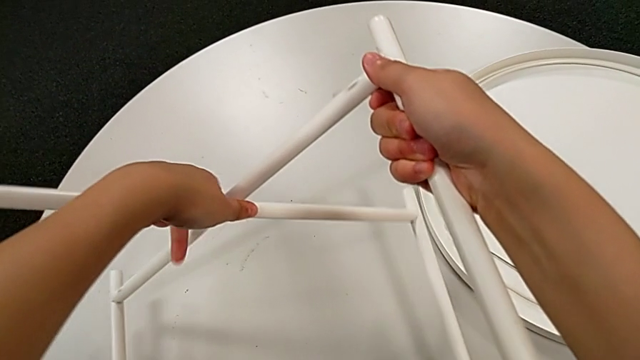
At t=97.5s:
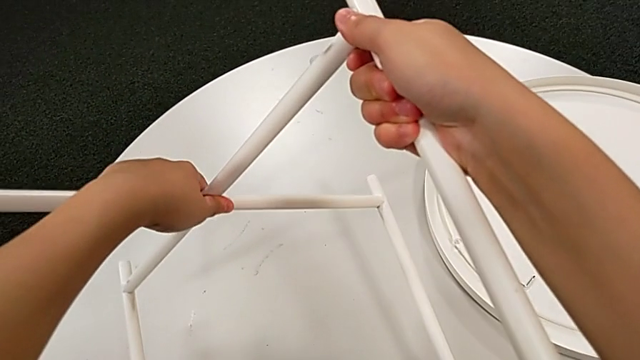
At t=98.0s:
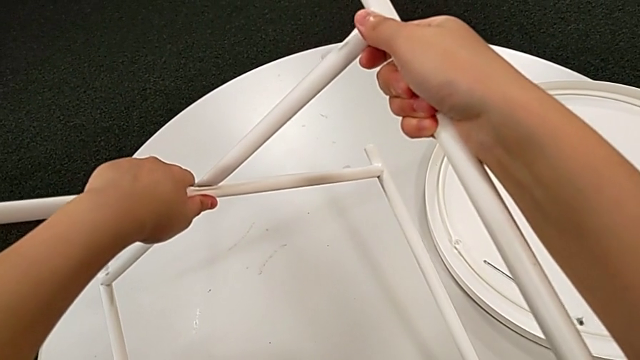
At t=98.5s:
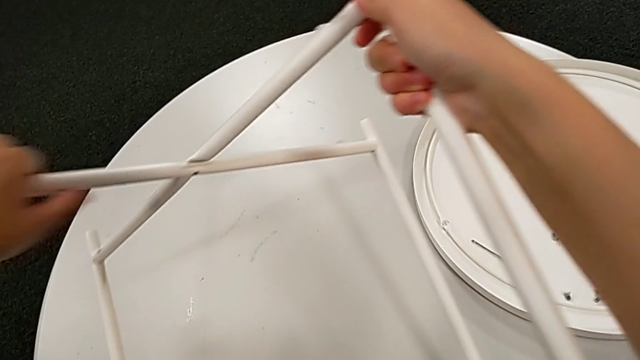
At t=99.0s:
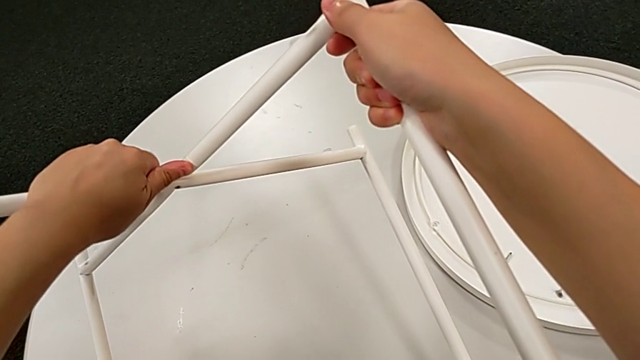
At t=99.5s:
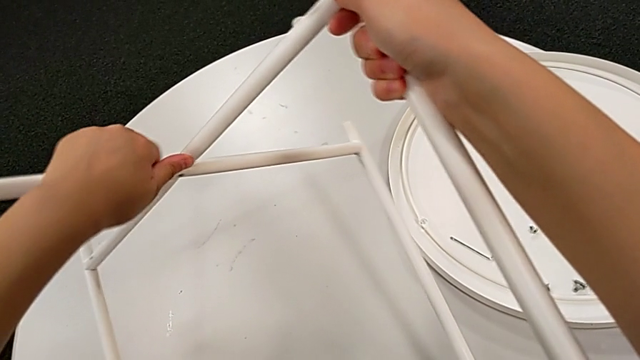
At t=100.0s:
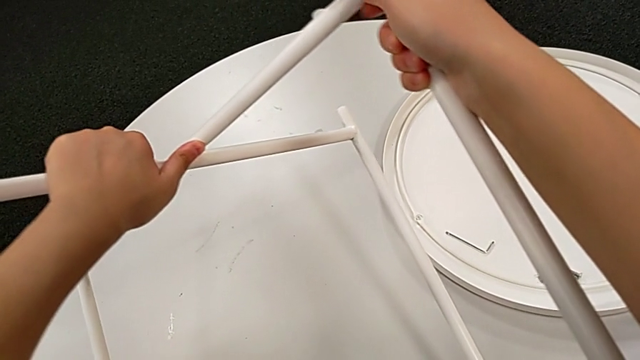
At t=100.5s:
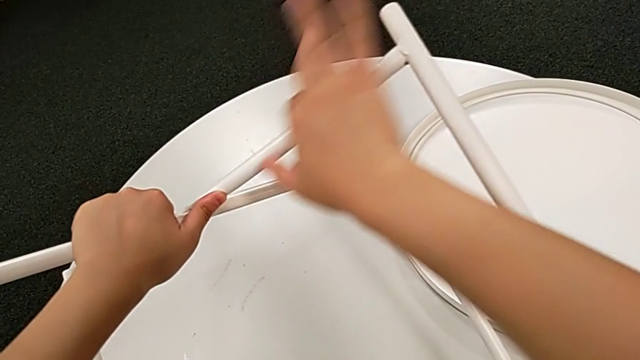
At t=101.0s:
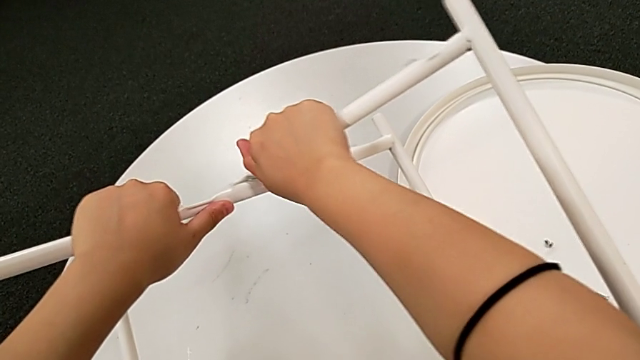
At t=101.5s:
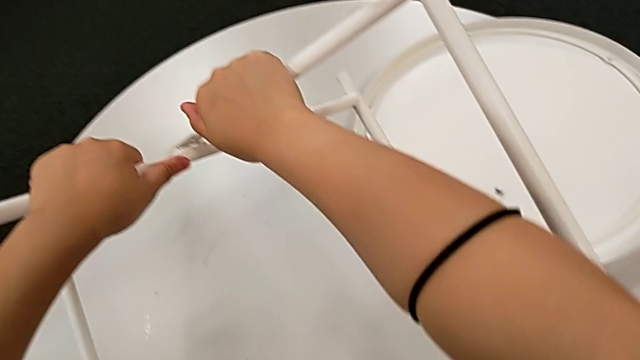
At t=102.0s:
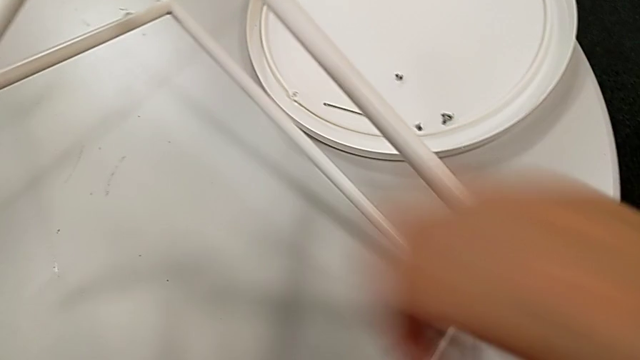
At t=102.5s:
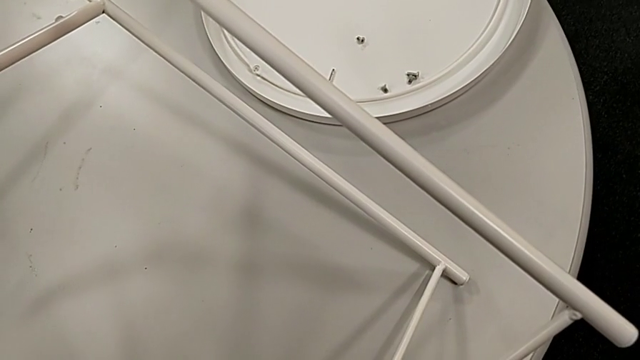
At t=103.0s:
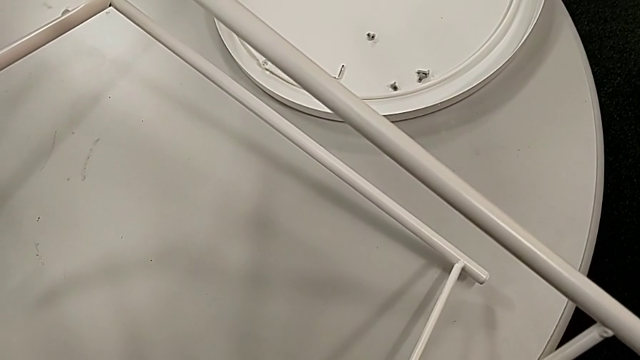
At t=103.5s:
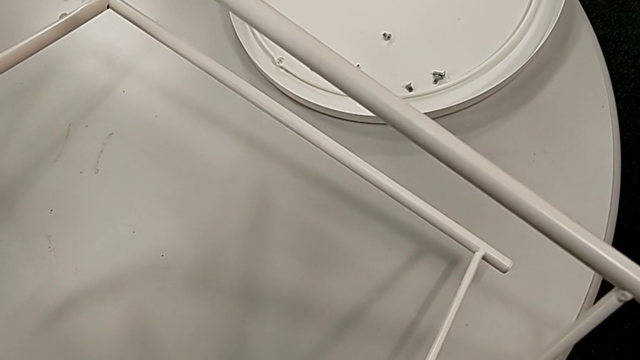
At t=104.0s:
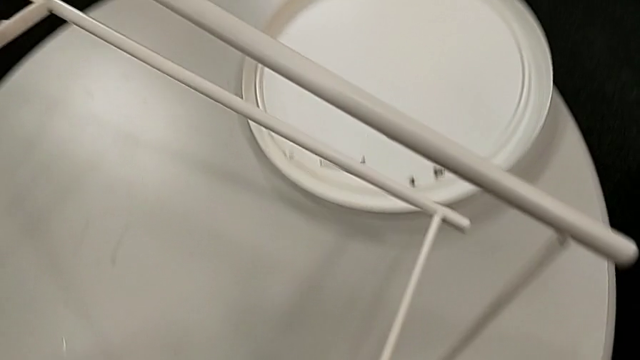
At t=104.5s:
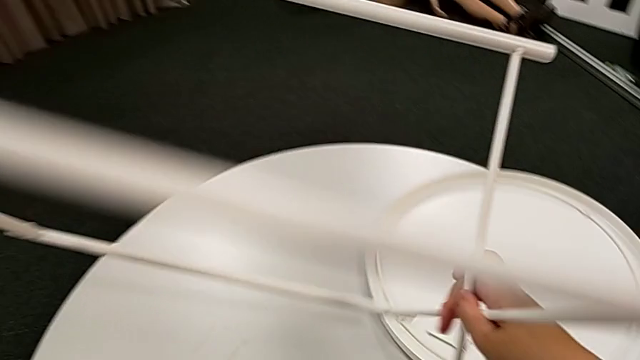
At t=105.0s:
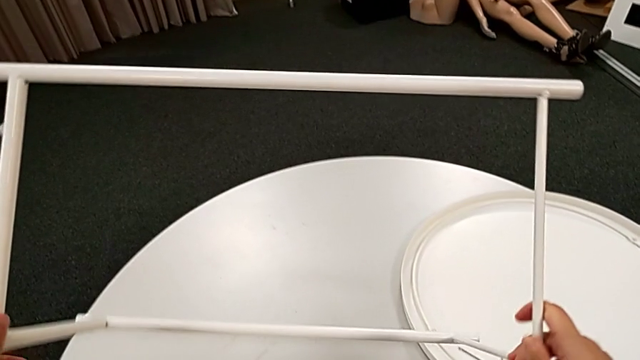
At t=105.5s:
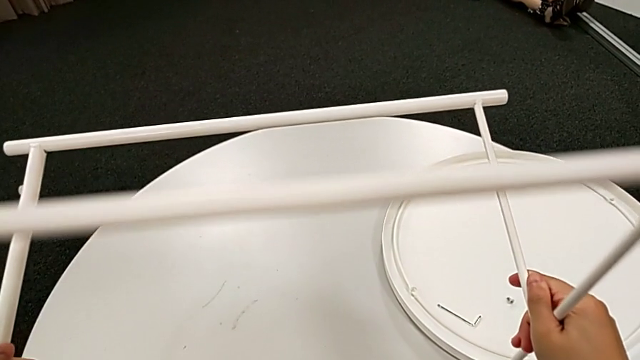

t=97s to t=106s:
The camera wearer is disassembling the legs. They keep sliding the leg and rotate it.

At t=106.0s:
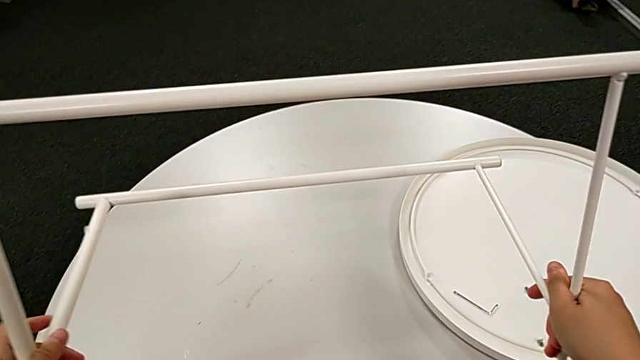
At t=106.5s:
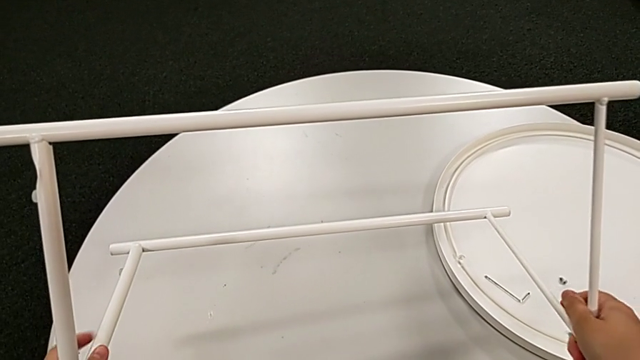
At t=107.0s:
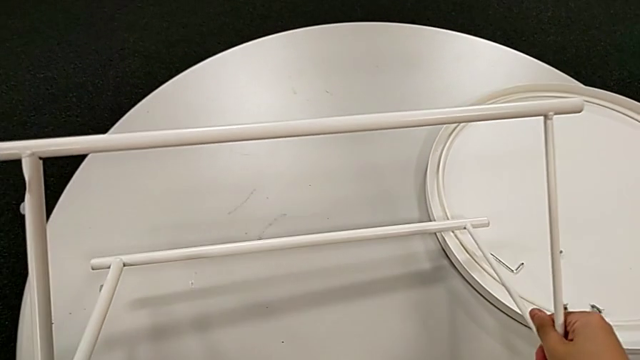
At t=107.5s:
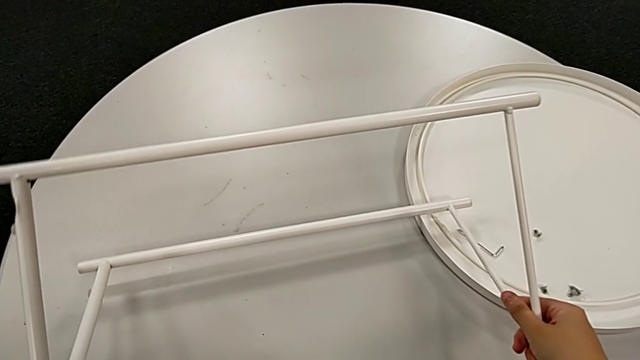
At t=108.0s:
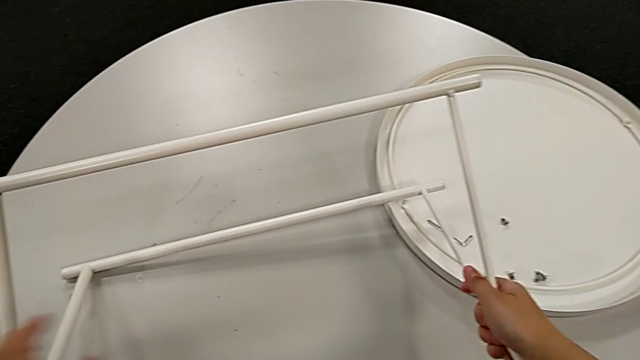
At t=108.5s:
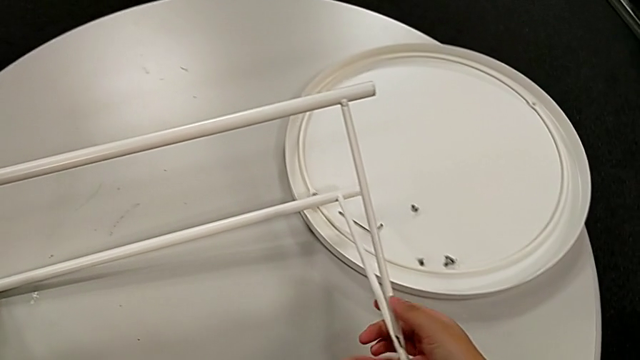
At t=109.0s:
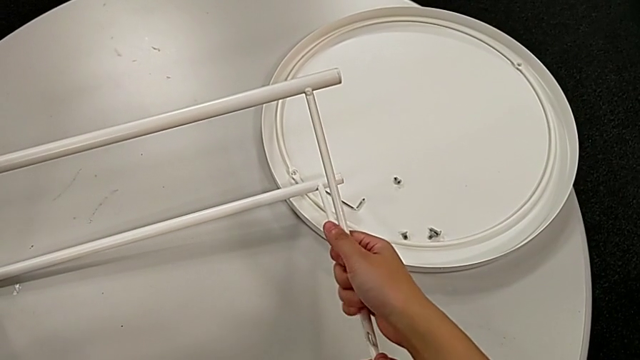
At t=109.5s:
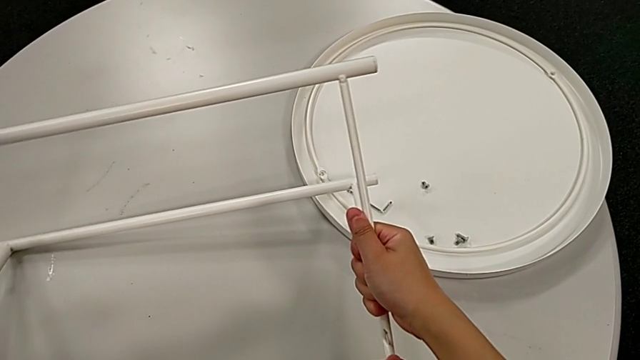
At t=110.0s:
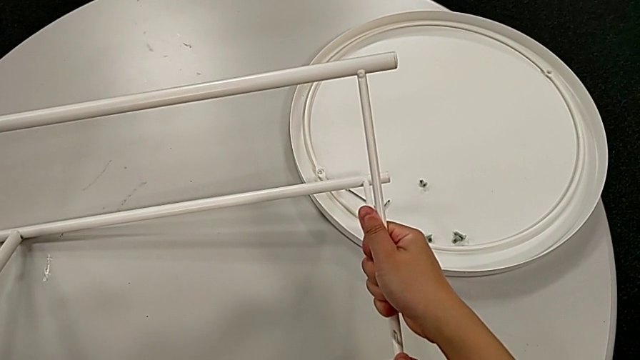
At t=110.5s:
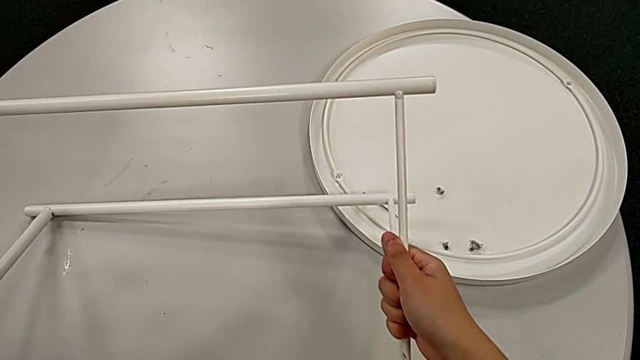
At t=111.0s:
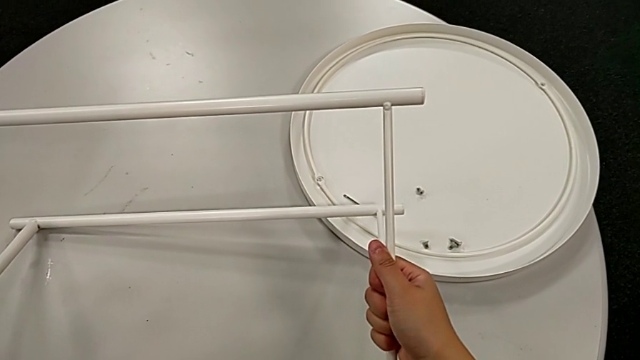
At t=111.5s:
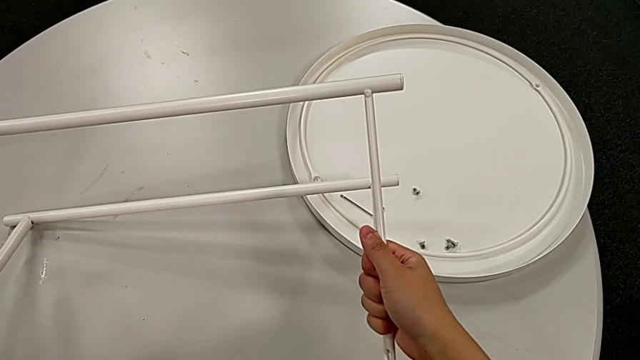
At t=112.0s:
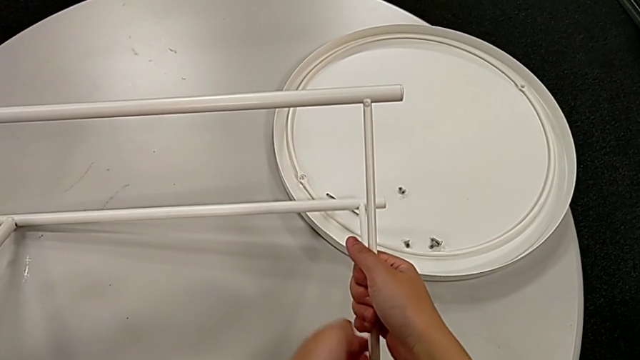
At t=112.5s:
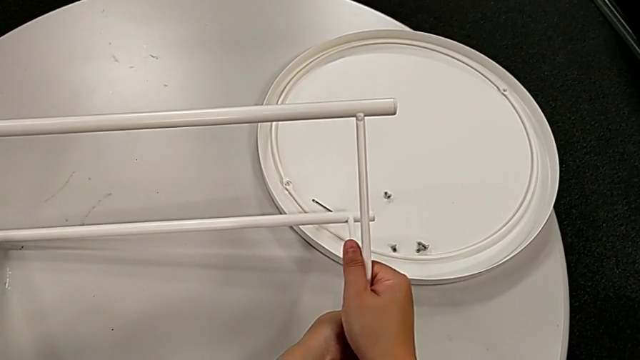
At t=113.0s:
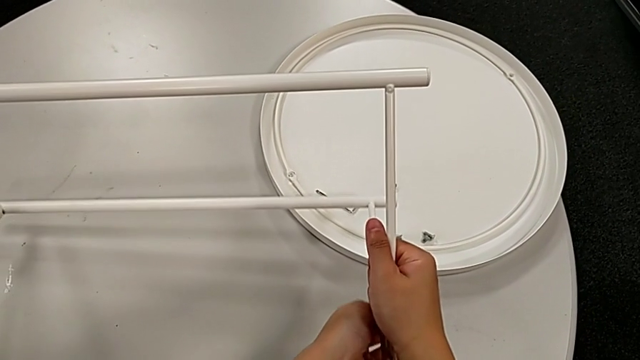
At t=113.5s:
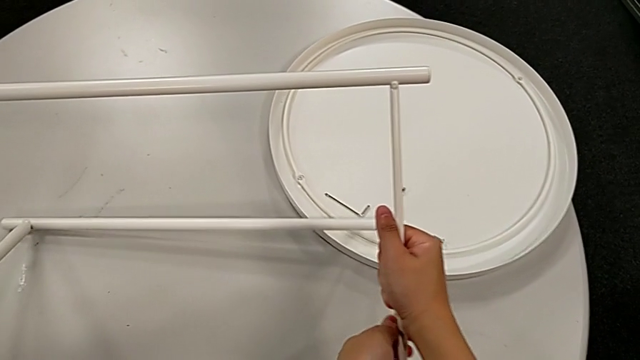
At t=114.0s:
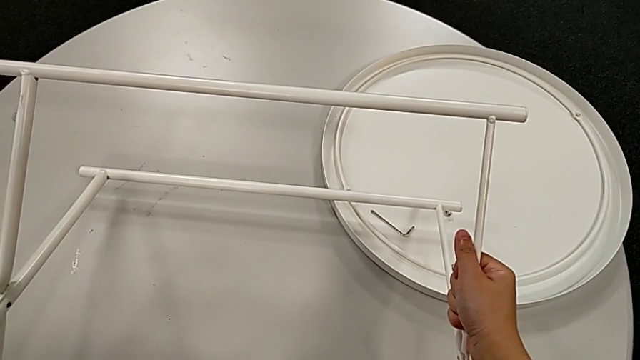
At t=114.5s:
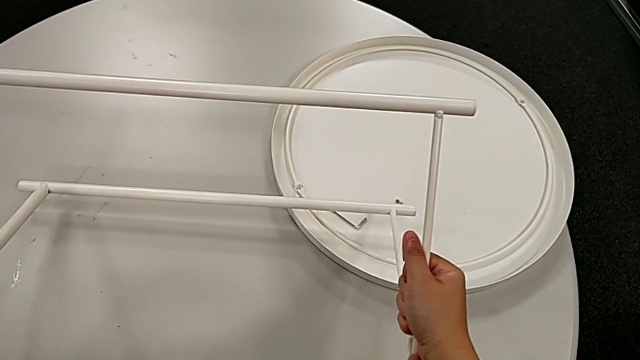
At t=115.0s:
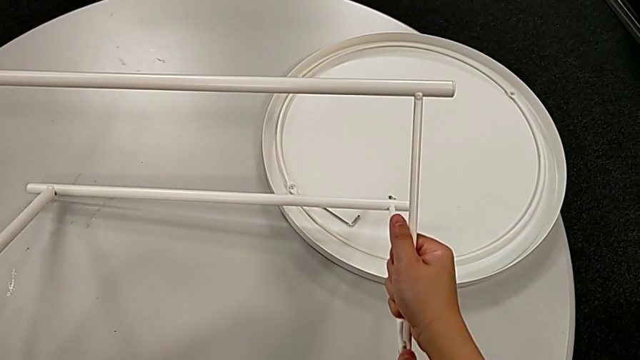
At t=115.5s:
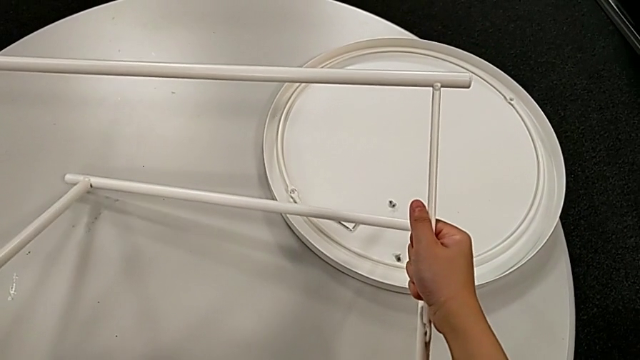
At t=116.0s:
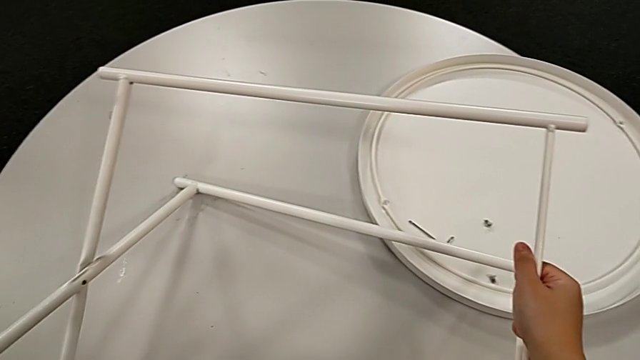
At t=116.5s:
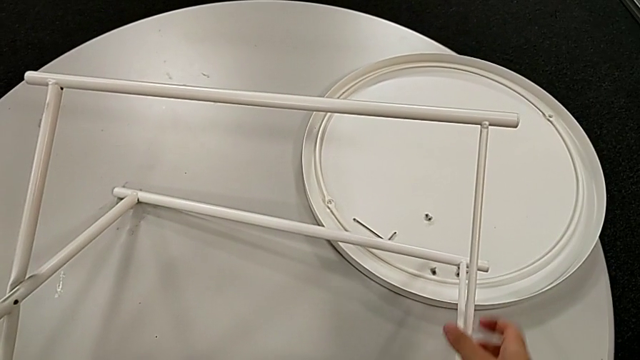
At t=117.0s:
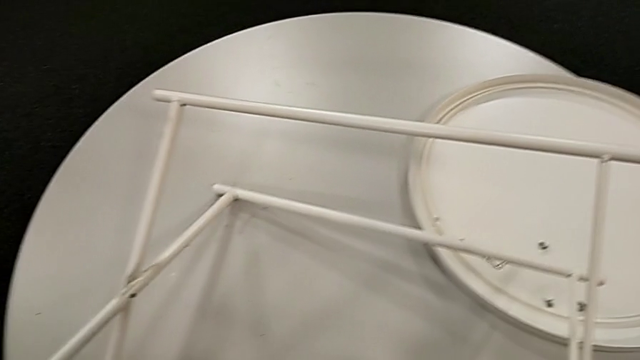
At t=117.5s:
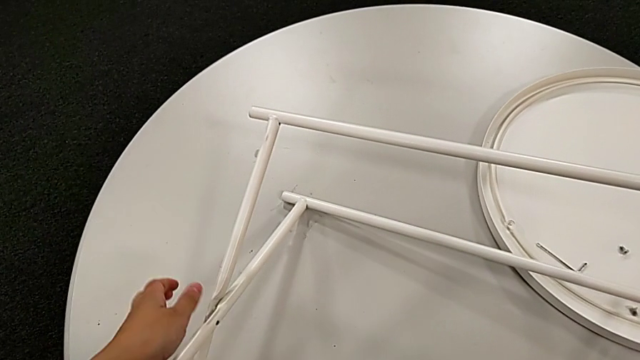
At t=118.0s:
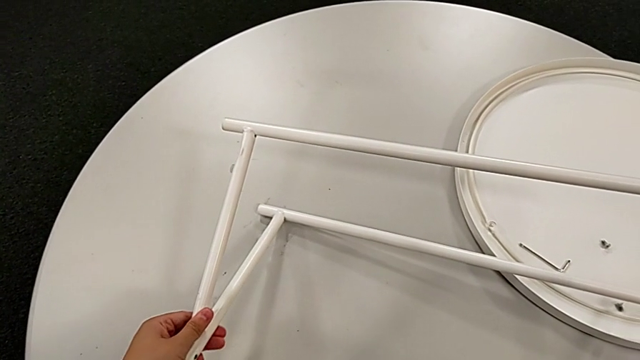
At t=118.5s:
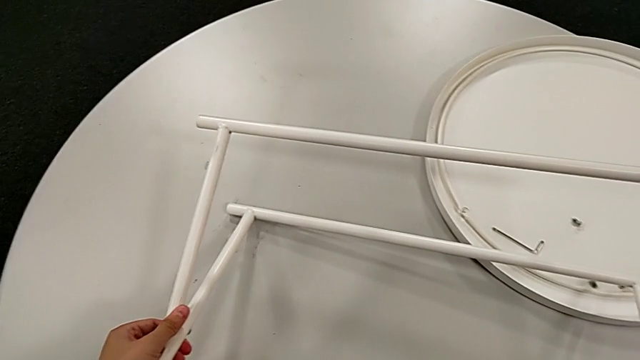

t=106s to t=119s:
The camera wearer is disassembling the legs. They place the leg and begin to slide it.
